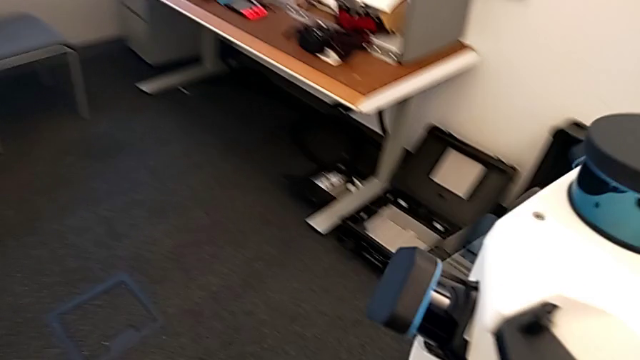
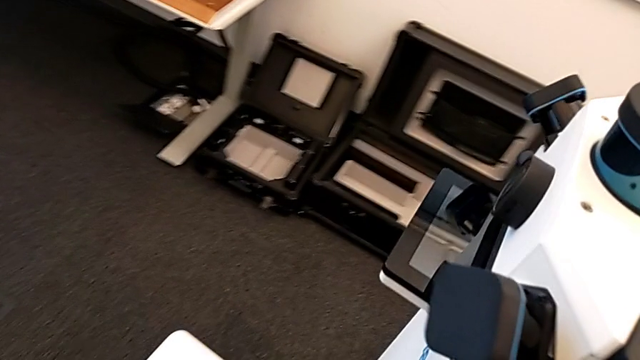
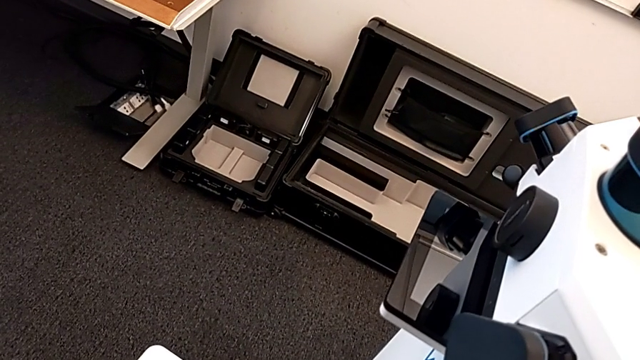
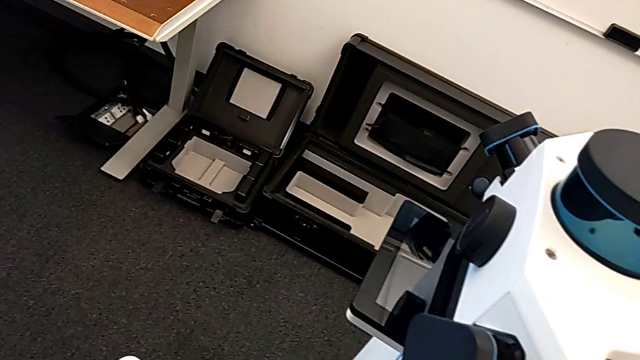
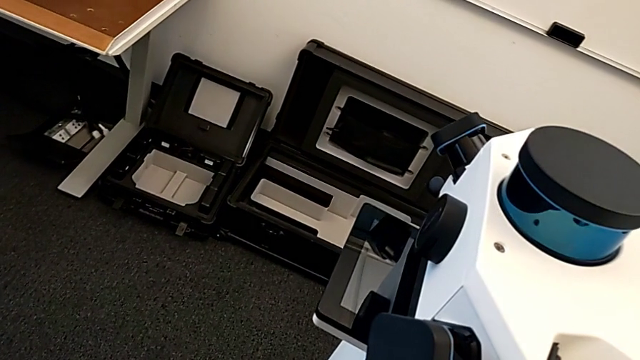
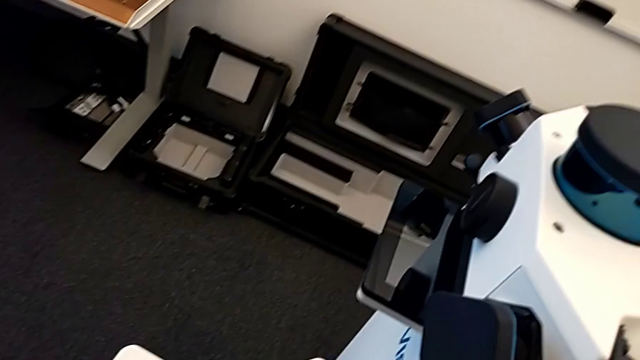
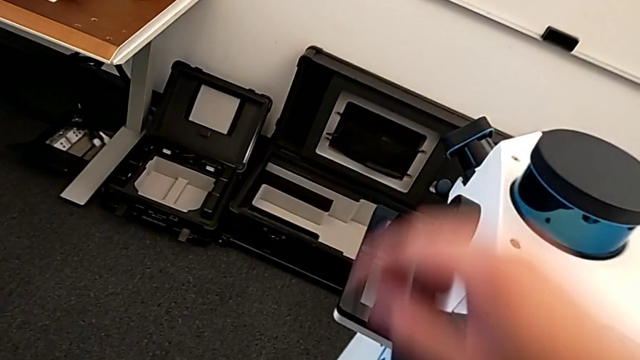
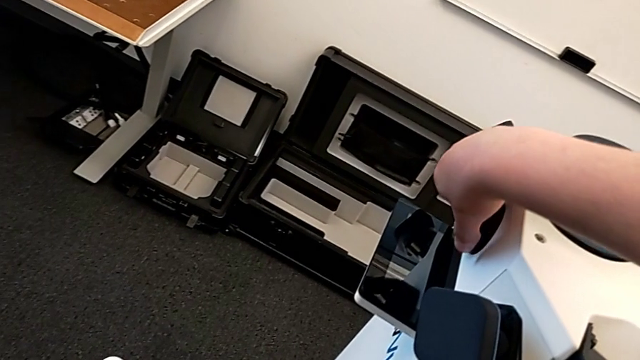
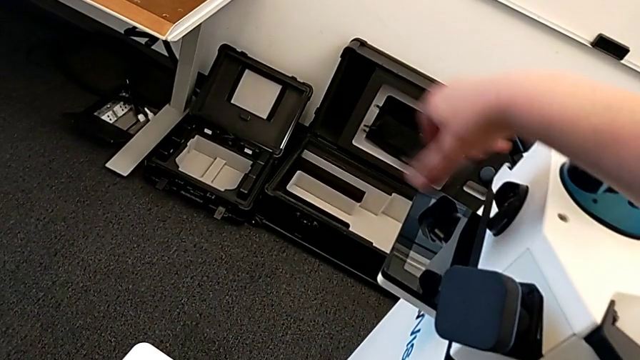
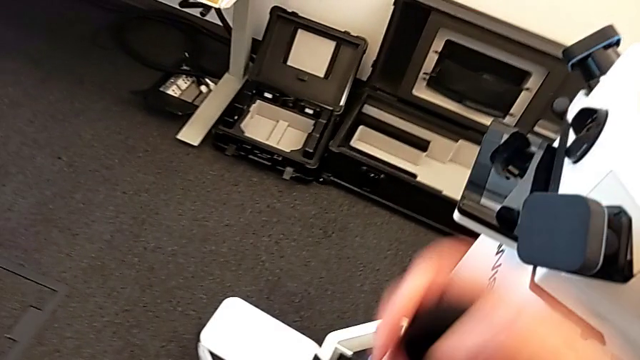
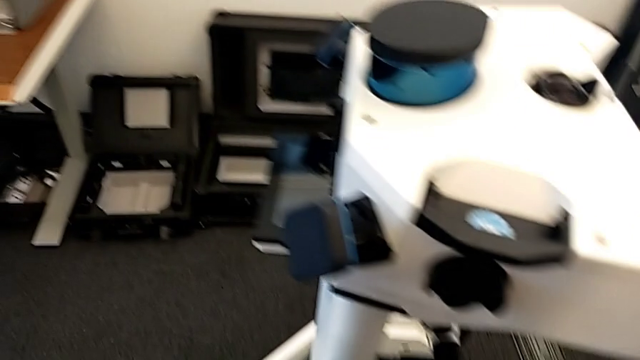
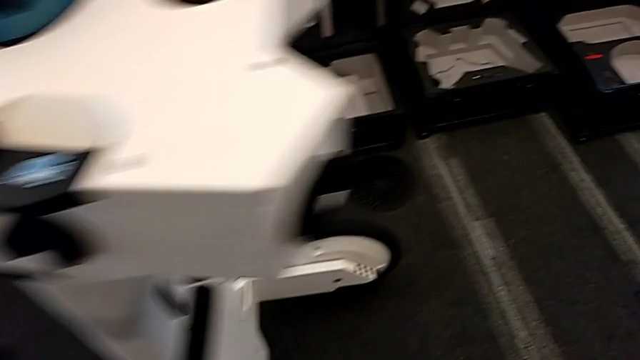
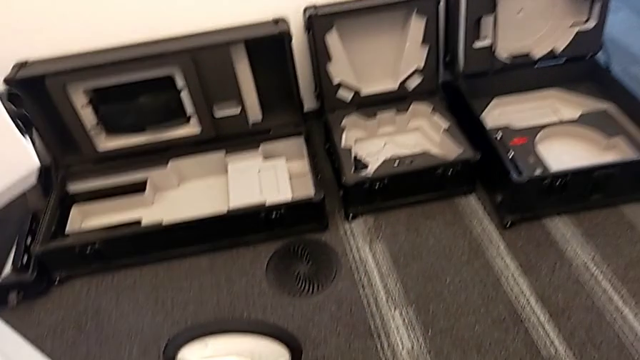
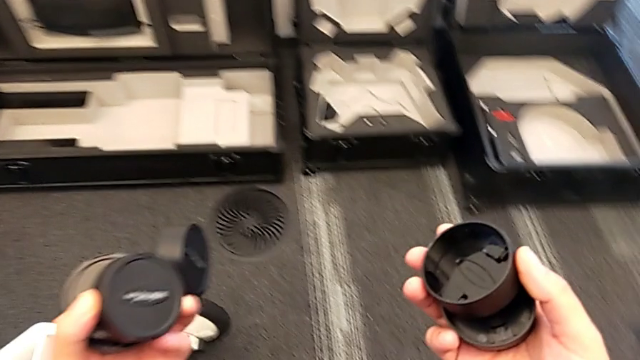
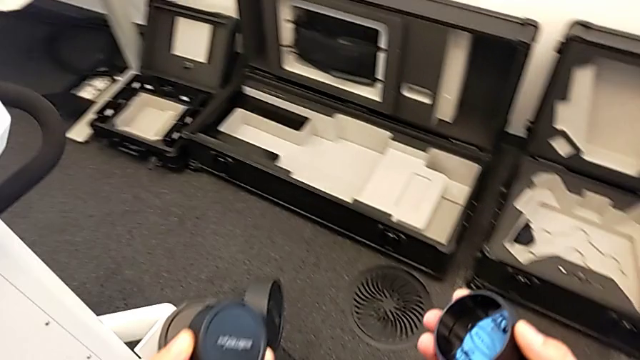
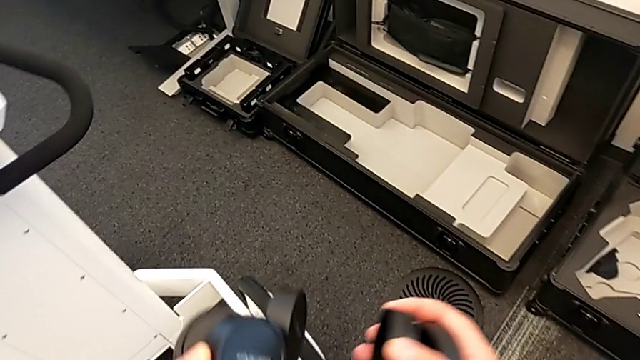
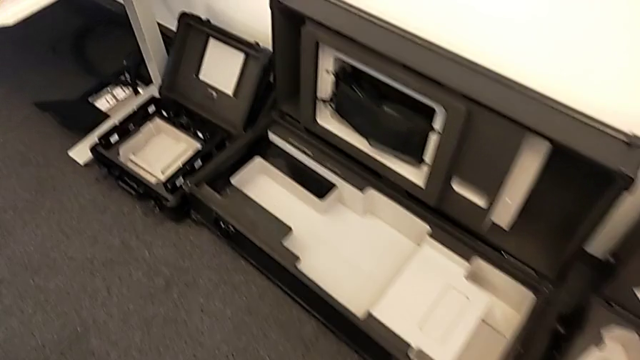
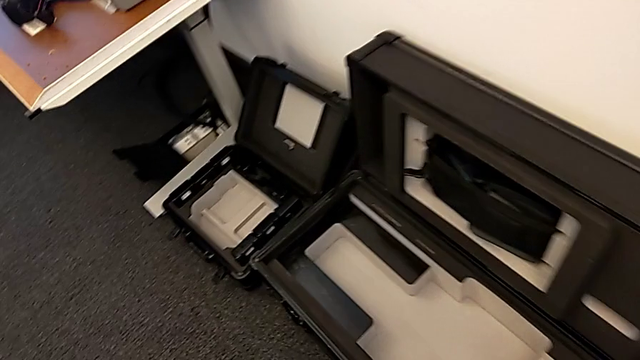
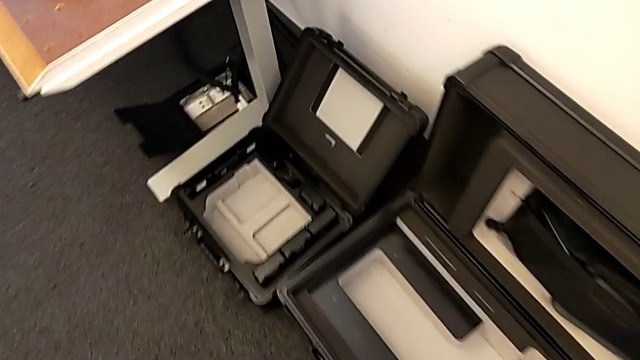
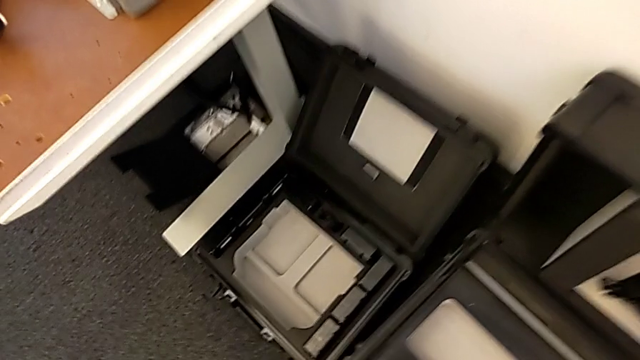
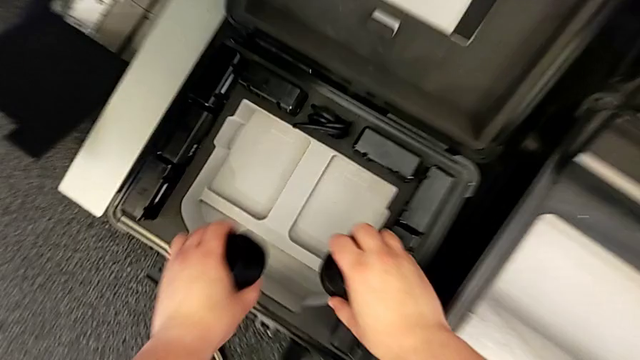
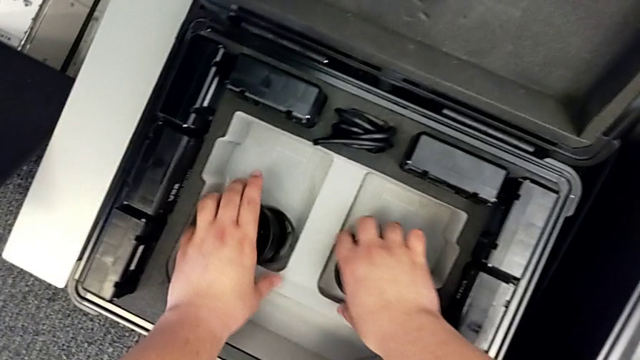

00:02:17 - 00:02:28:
The camera wearer is removing the camera caps. They withdraw the lens and place the lens caps.

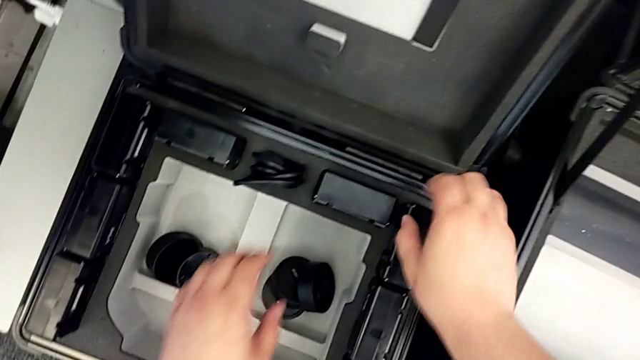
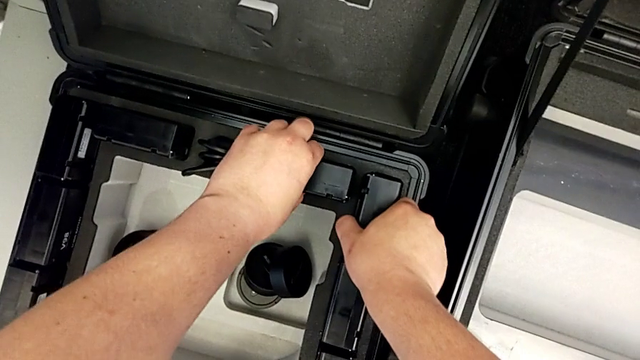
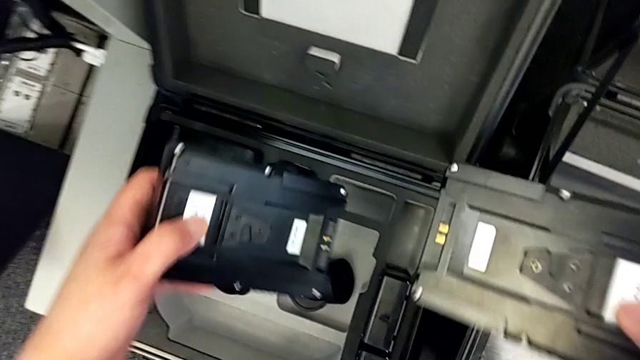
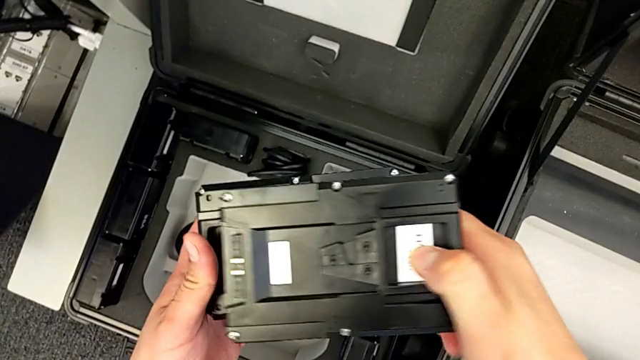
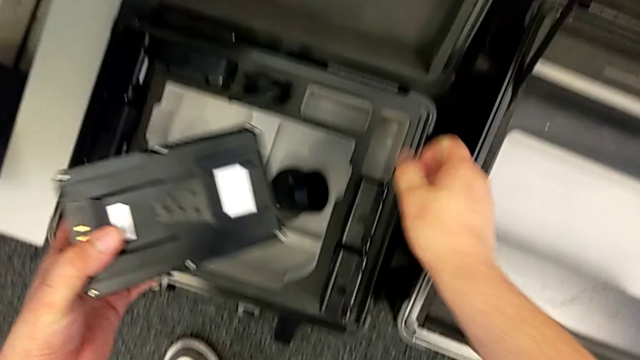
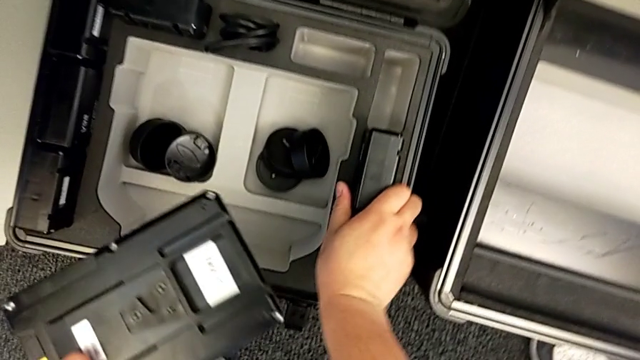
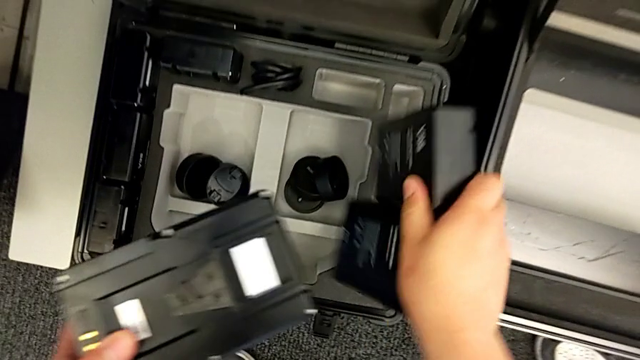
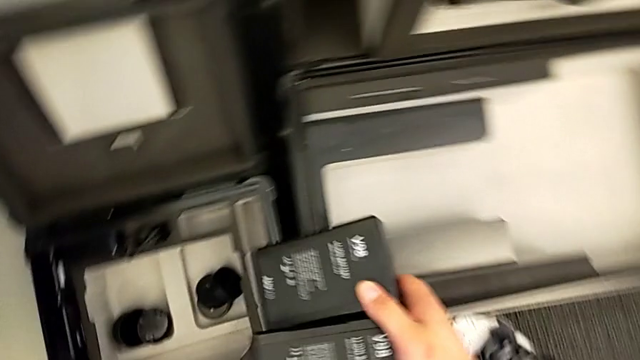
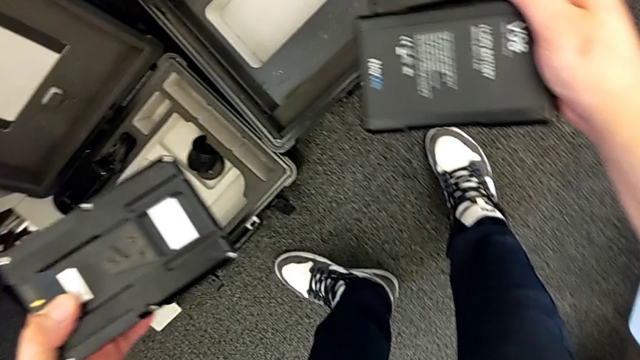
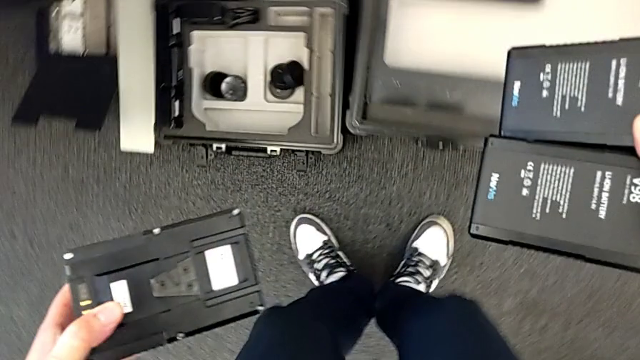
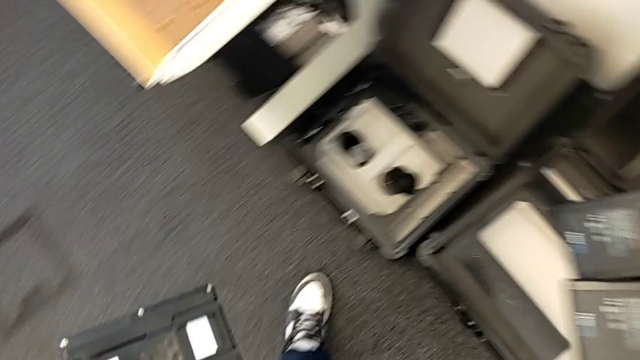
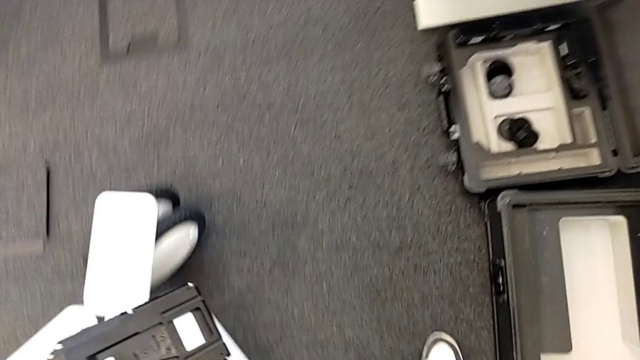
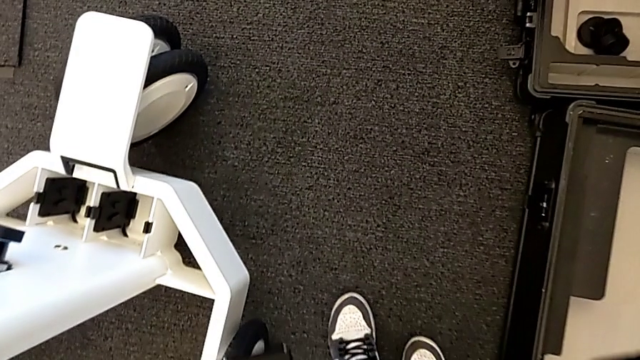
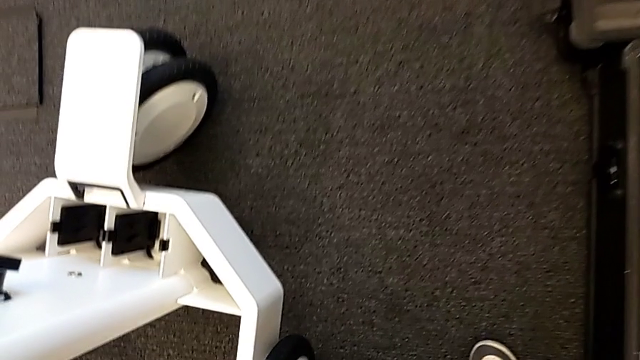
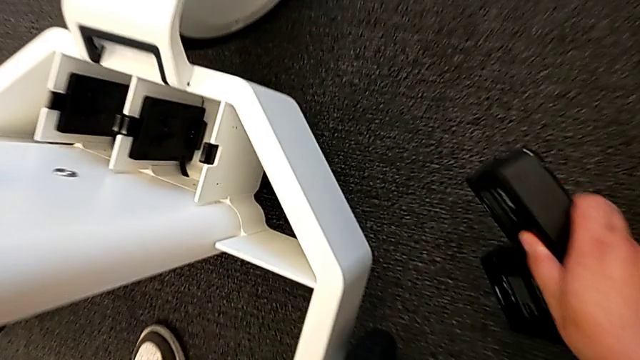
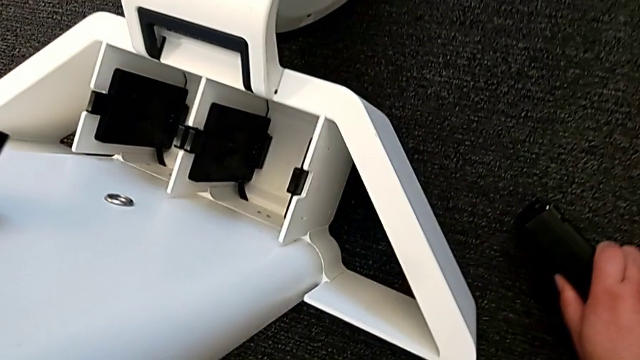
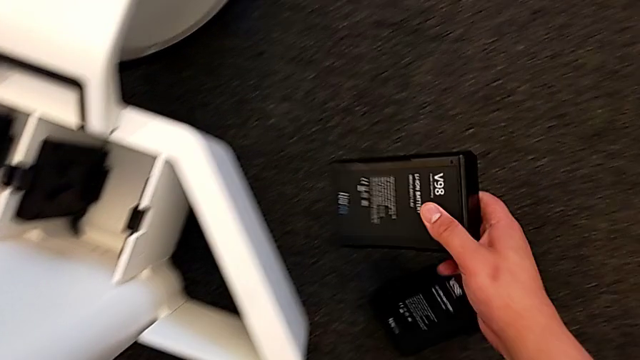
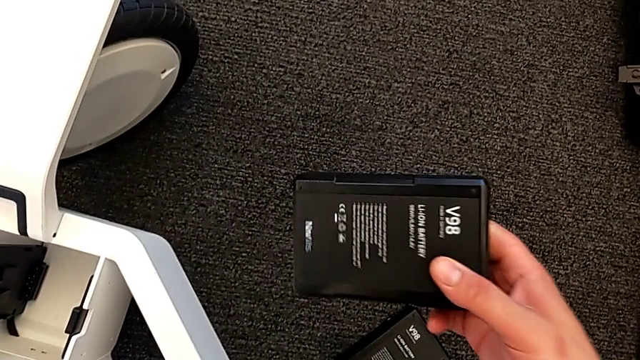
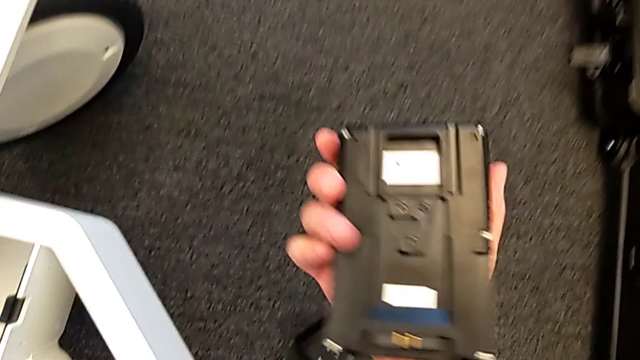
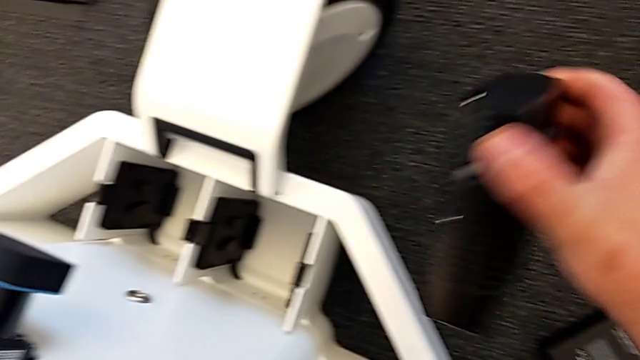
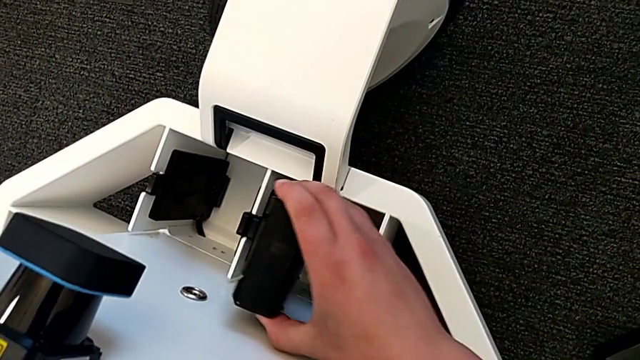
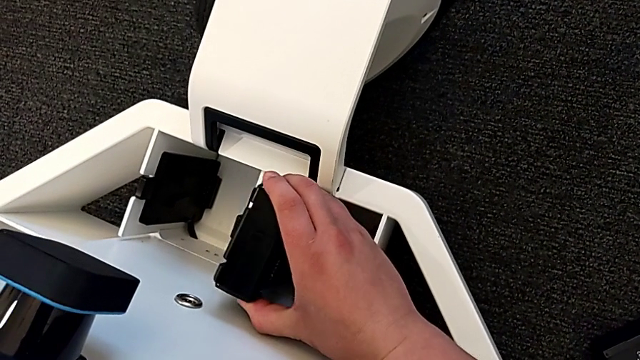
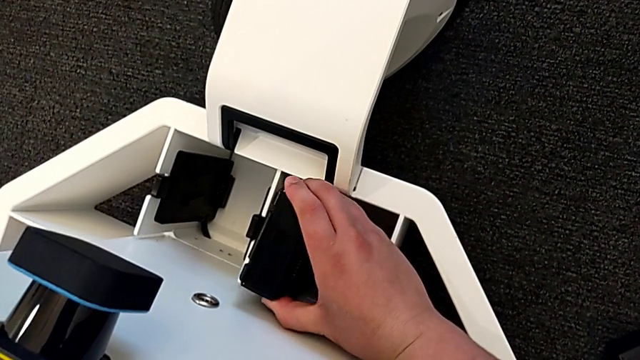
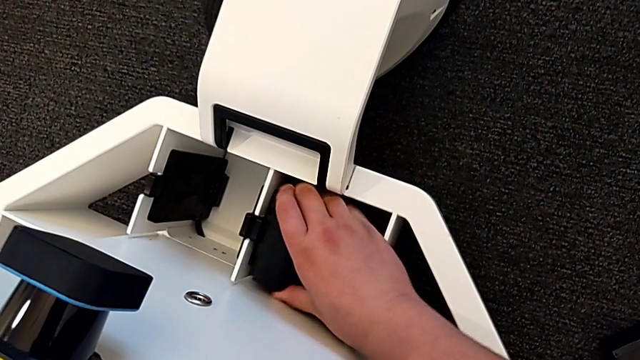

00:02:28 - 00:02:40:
The camera wearer is inserting the batteries into the battery box. They grab the battery and begin to insert the first battery.
